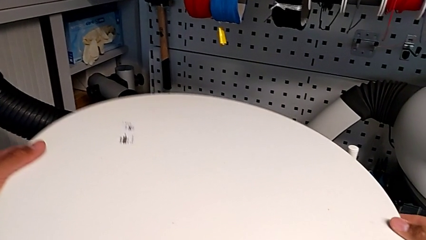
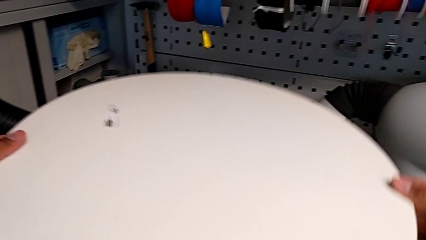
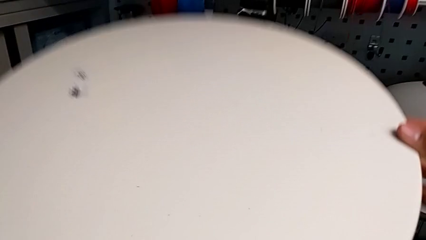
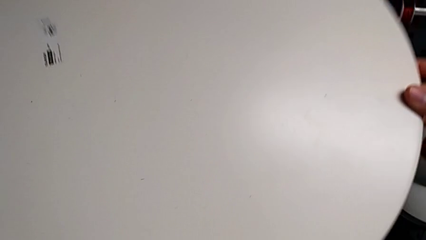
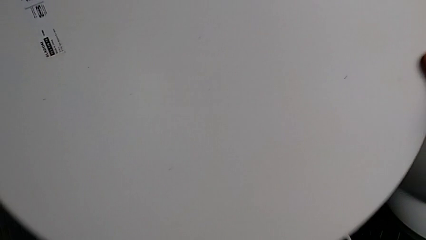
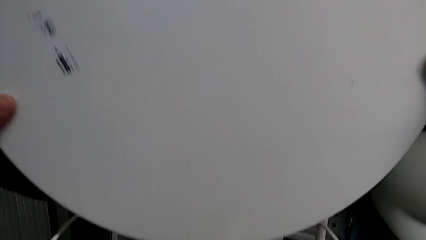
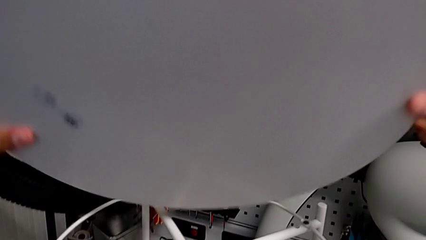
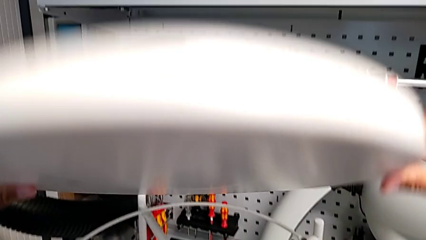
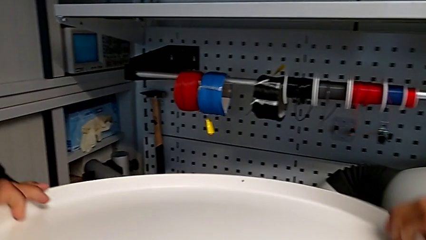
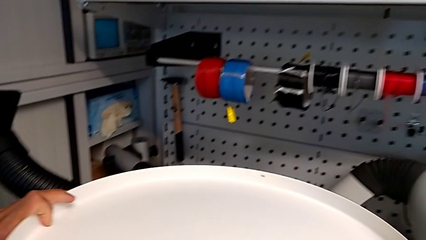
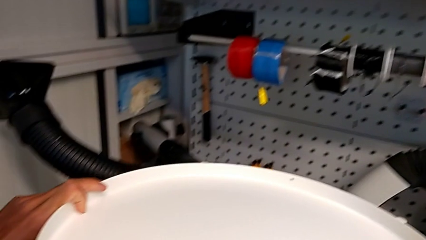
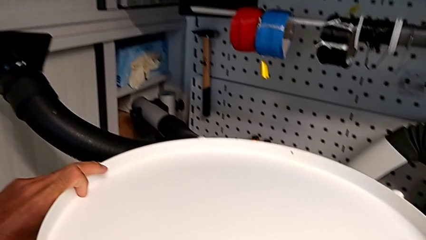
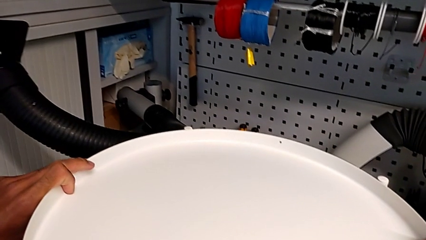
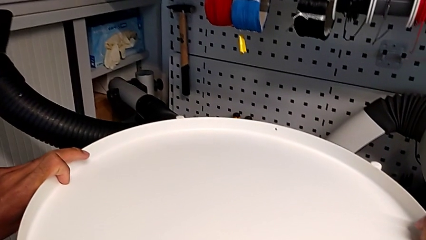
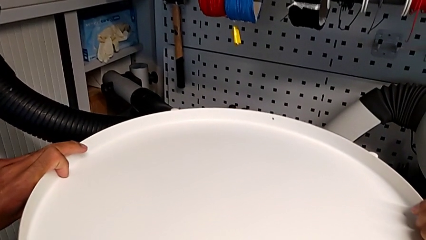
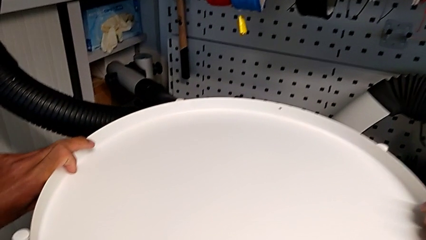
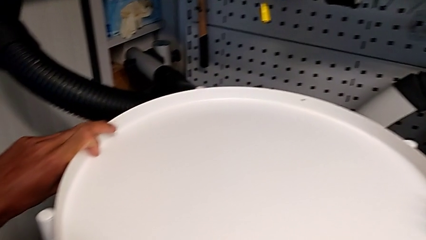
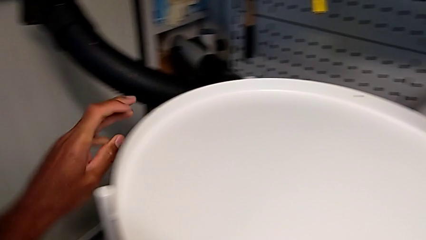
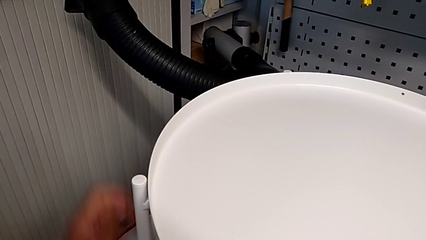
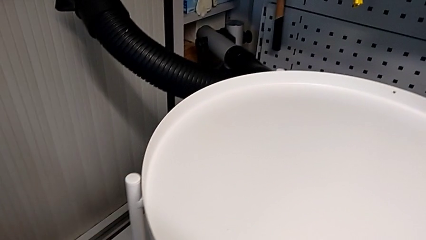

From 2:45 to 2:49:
The camera wearer is assembling the tray. They lift the tray, rotate it and align it.
